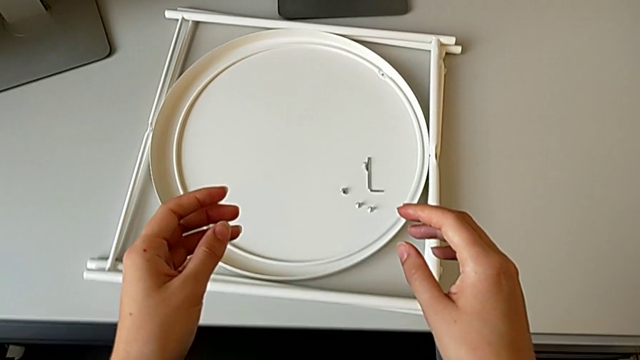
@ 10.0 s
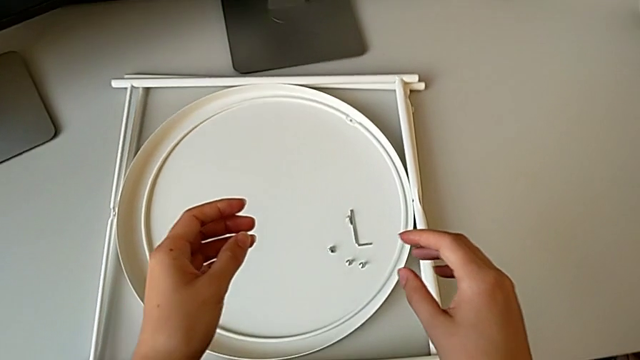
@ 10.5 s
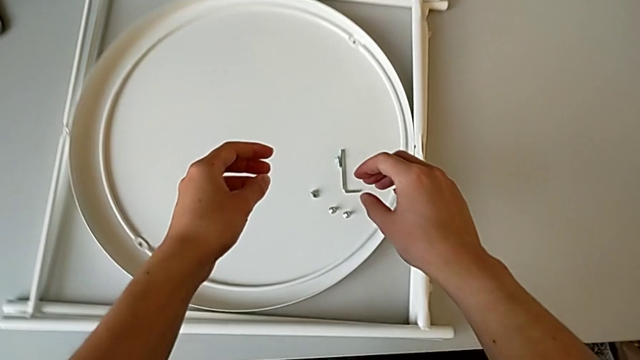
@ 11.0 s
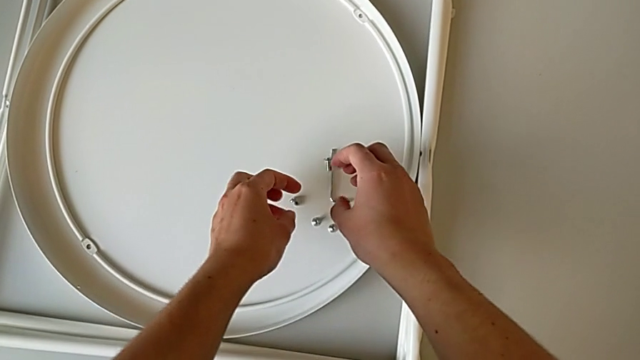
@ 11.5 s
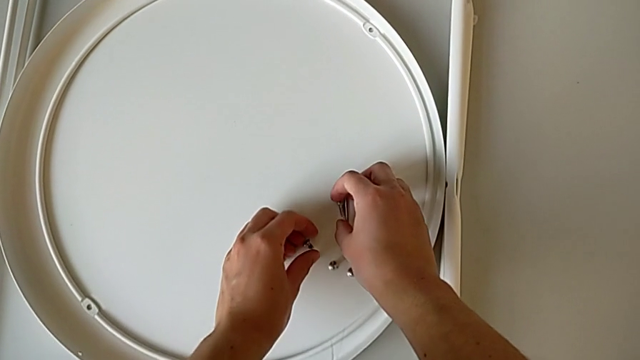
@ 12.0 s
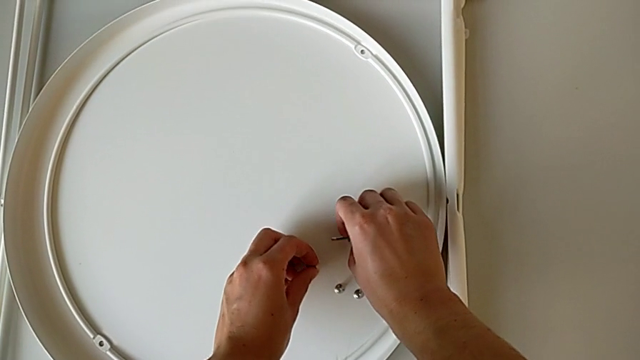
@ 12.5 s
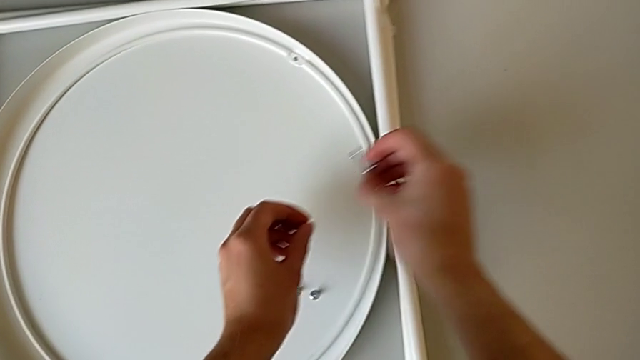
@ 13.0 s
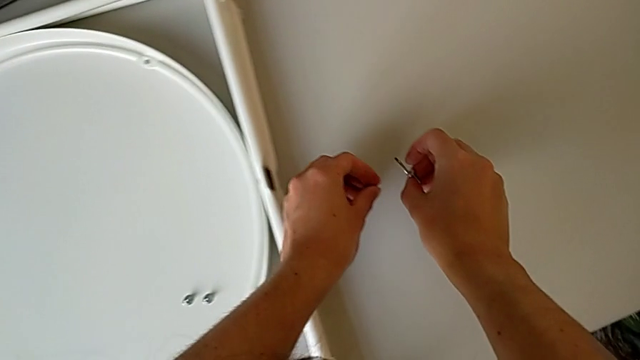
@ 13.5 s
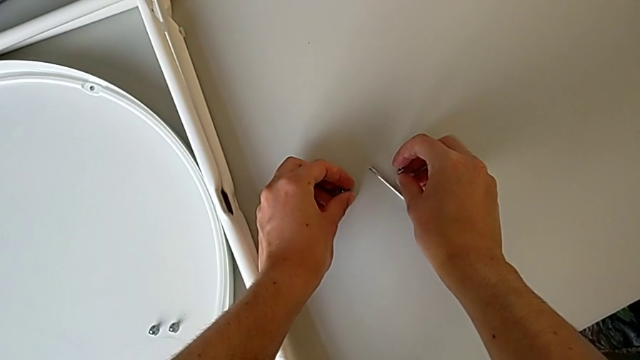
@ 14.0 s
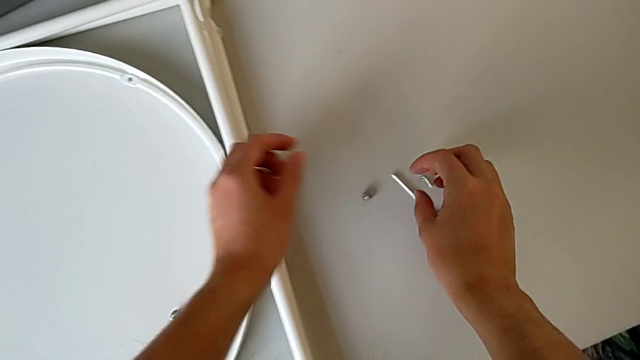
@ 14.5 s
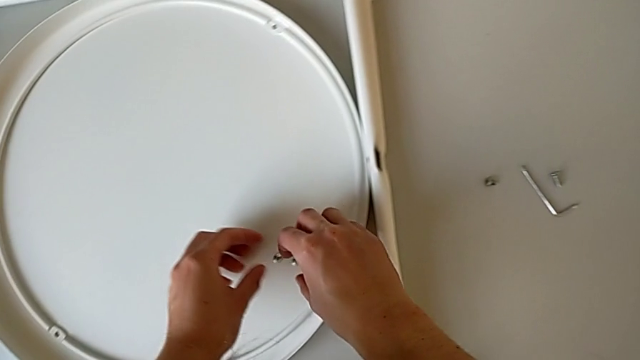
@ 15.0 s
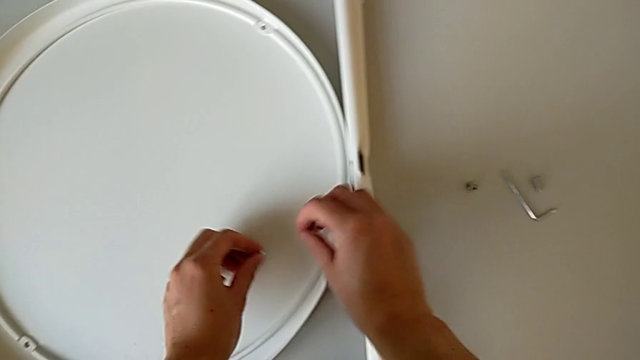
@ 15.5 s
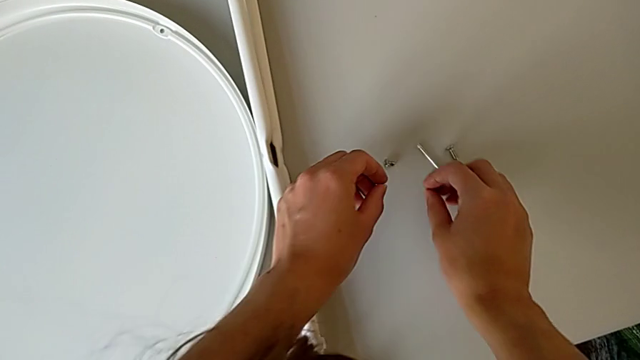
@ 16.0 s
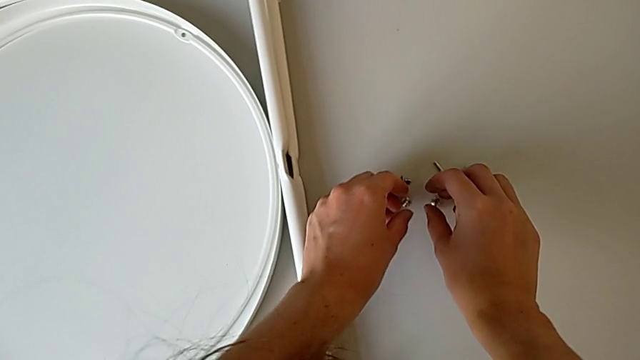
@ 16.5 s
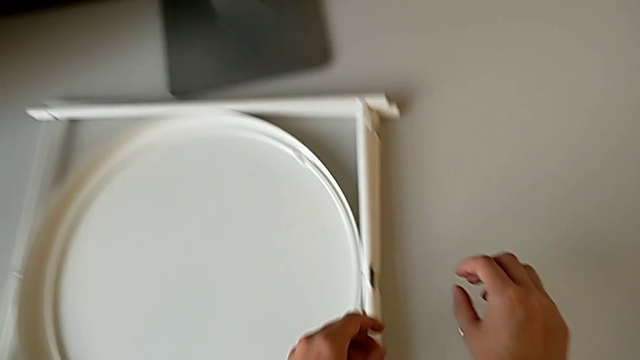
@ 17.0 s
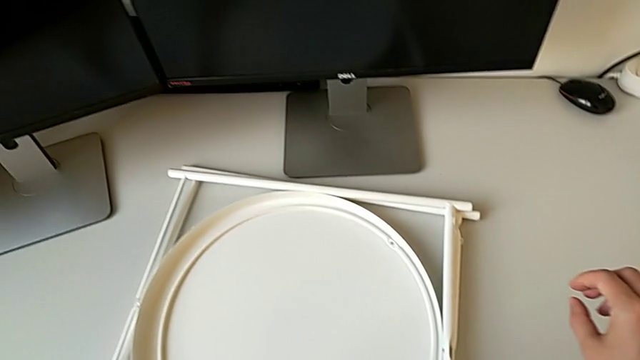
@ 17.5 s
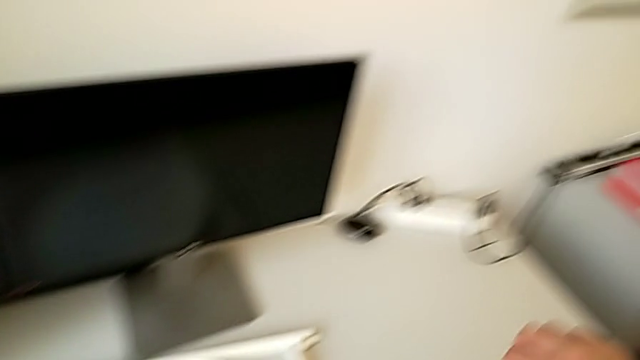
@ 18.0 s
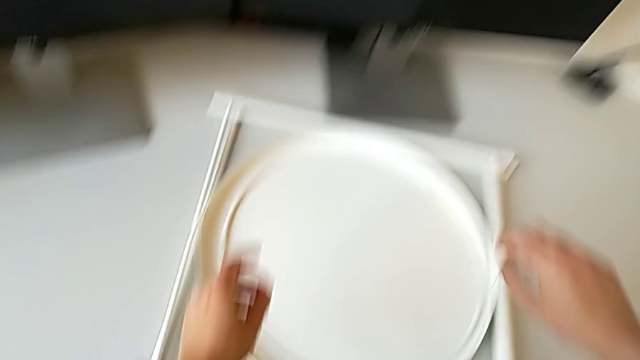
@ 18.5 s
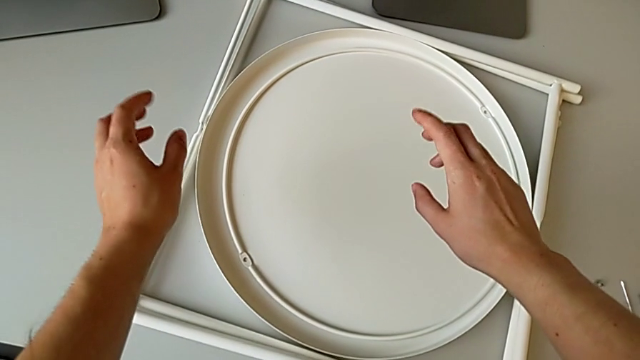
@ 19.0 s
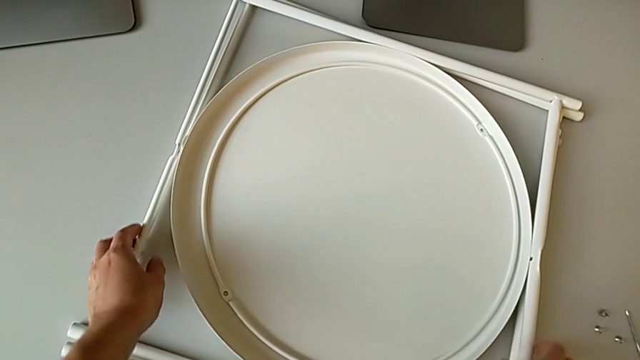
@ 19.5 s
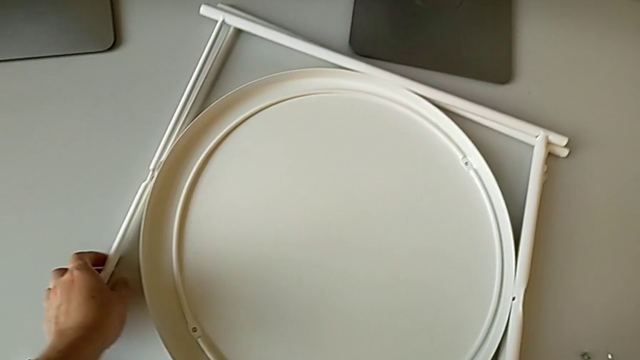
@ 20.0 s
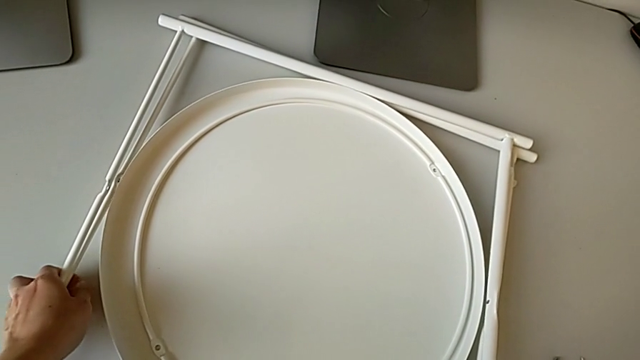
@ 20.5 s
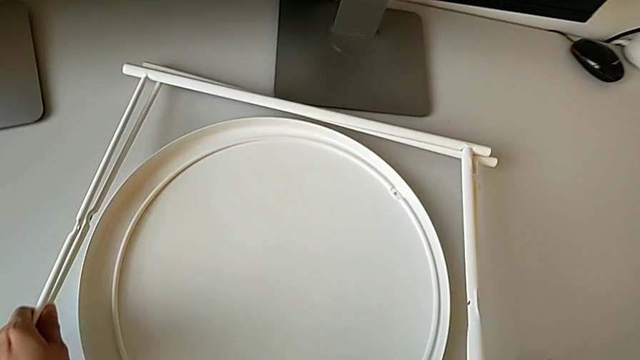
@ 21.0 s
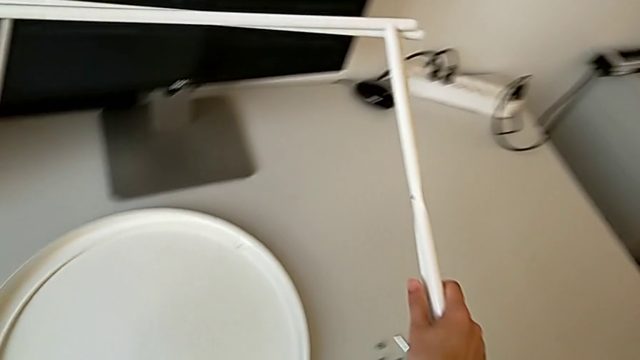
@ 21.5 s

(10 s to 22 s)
The camera wearer is assembling the furniture legs. They approach the tray table, grab the hex socket head, place it and slide it. They approach the leg and grab it.

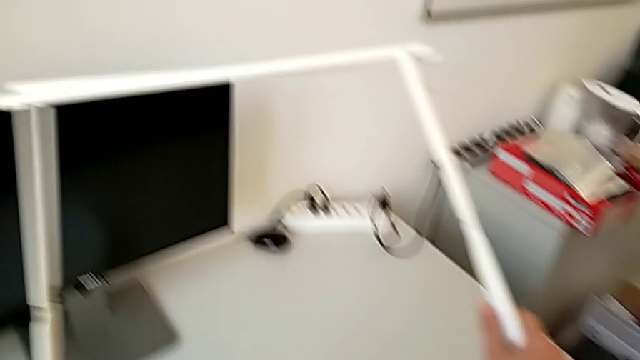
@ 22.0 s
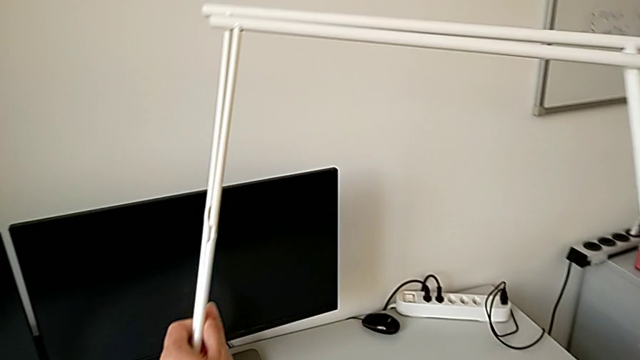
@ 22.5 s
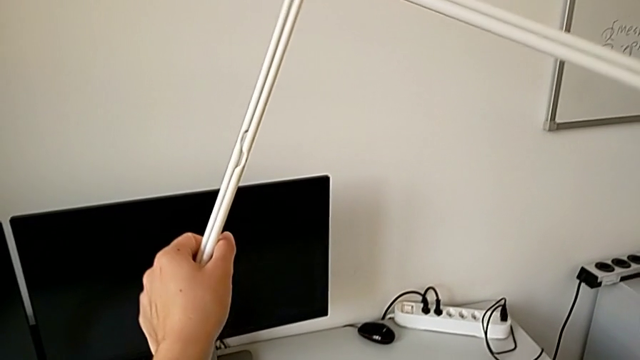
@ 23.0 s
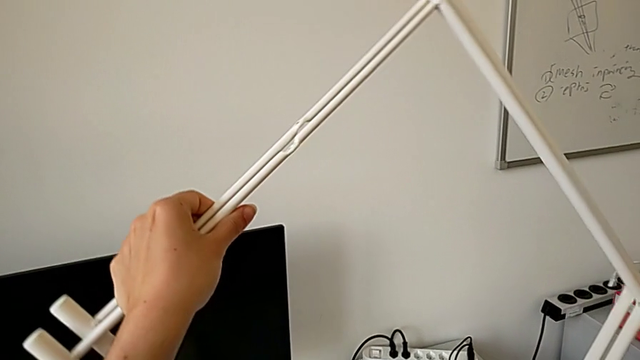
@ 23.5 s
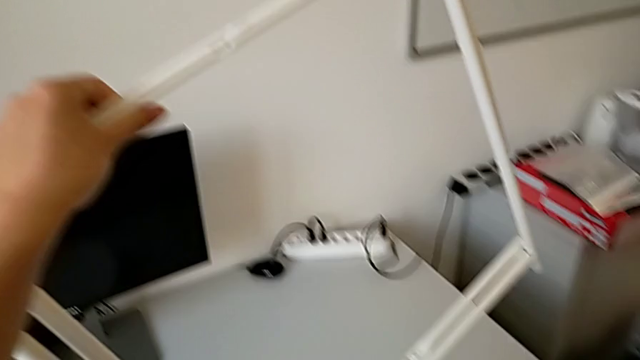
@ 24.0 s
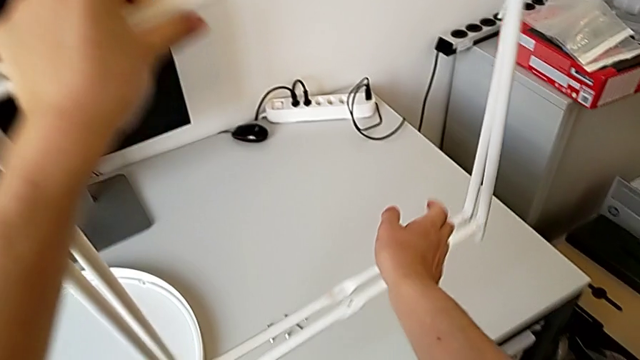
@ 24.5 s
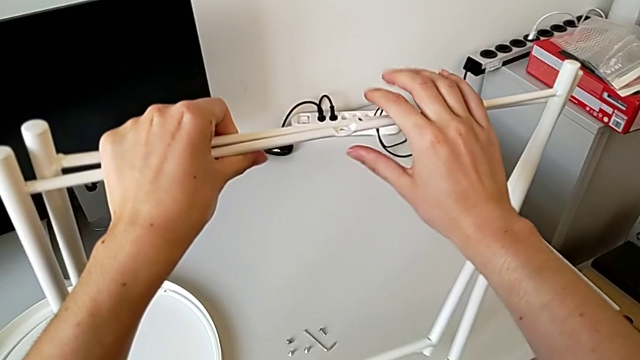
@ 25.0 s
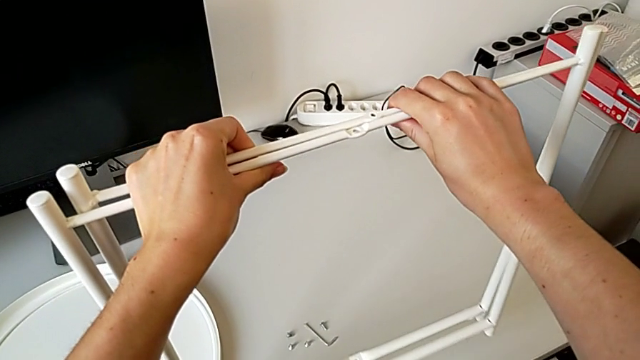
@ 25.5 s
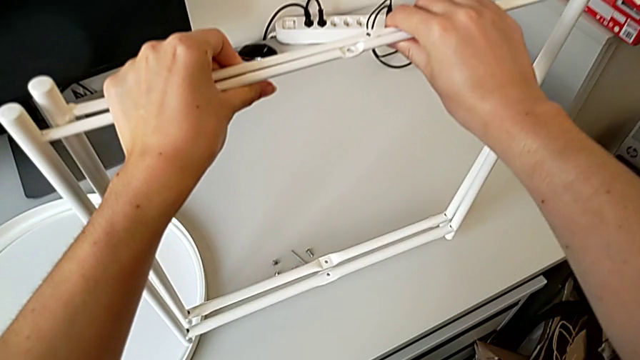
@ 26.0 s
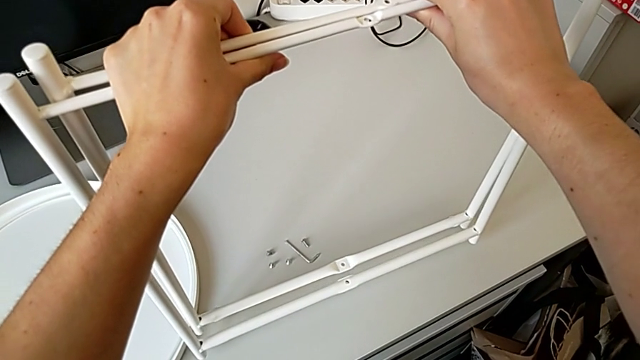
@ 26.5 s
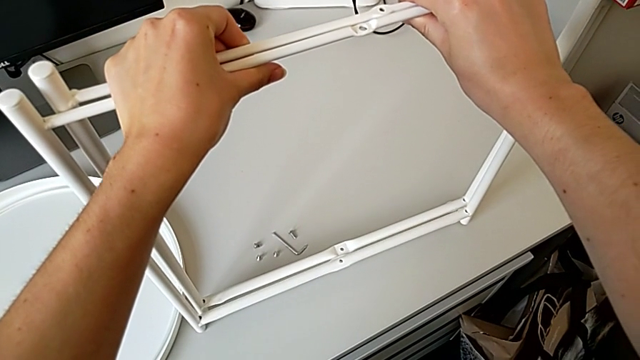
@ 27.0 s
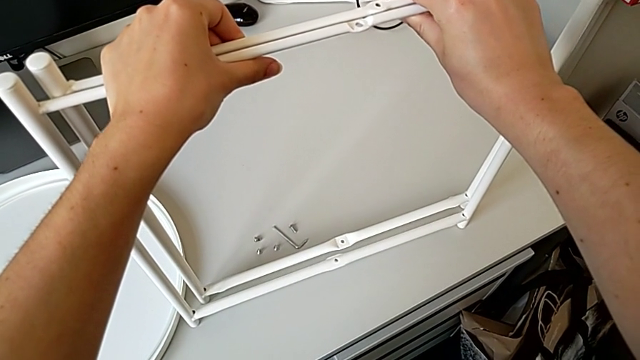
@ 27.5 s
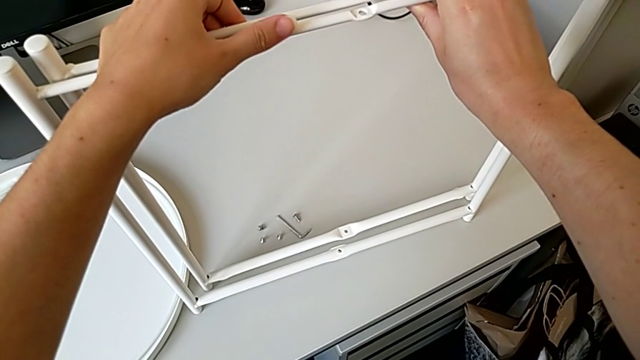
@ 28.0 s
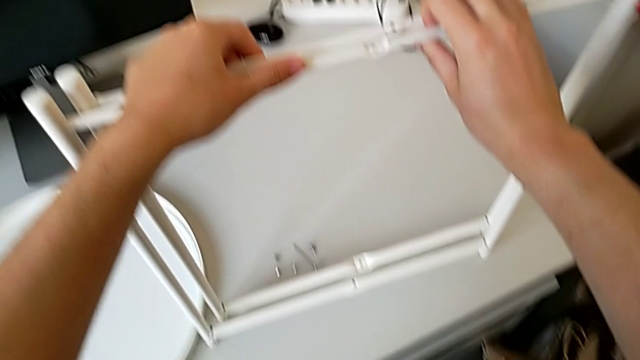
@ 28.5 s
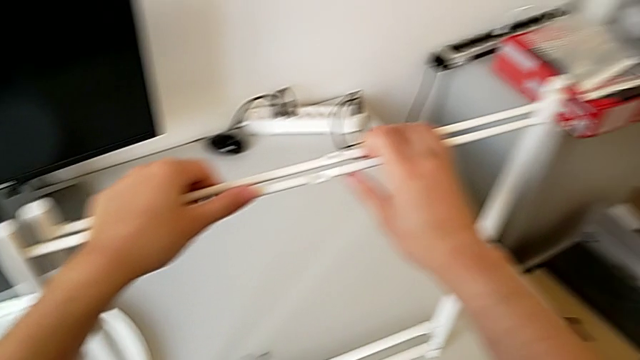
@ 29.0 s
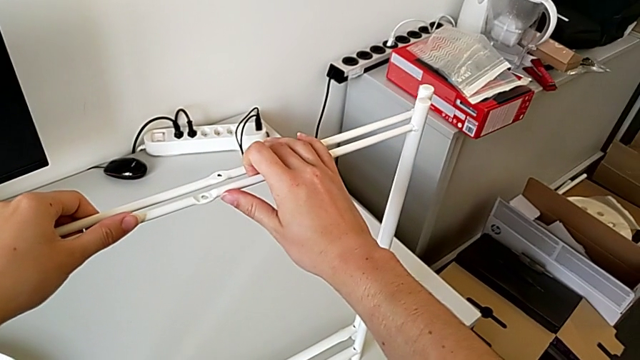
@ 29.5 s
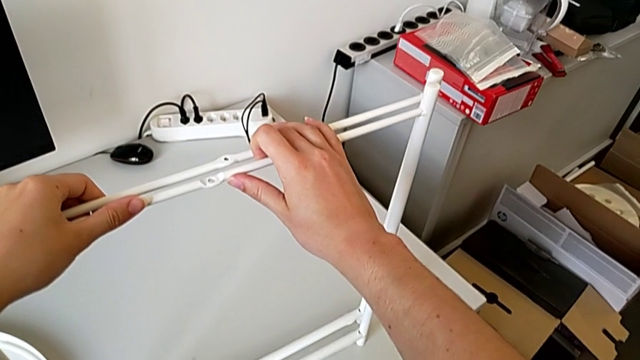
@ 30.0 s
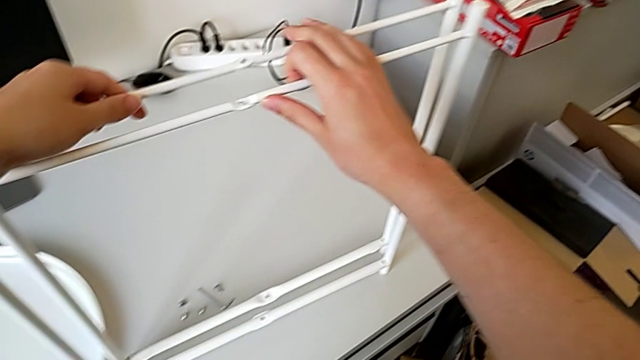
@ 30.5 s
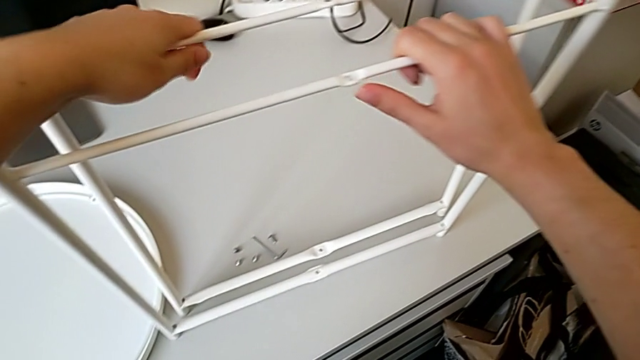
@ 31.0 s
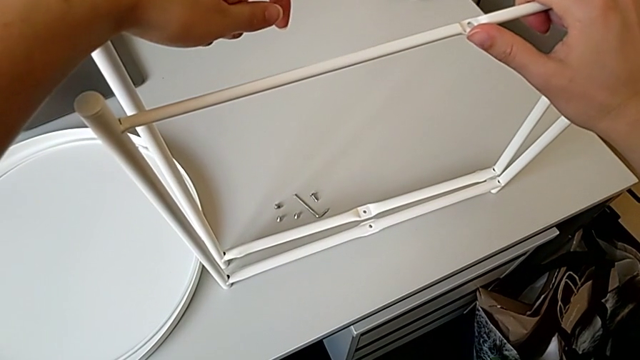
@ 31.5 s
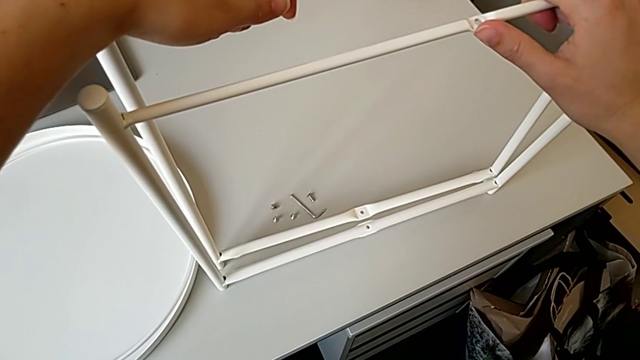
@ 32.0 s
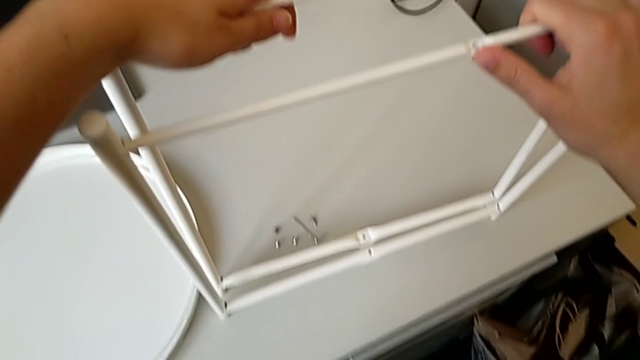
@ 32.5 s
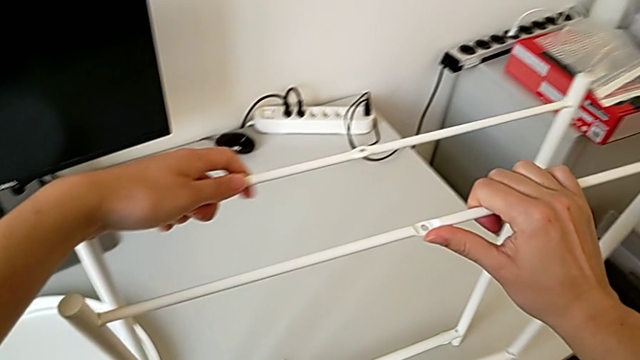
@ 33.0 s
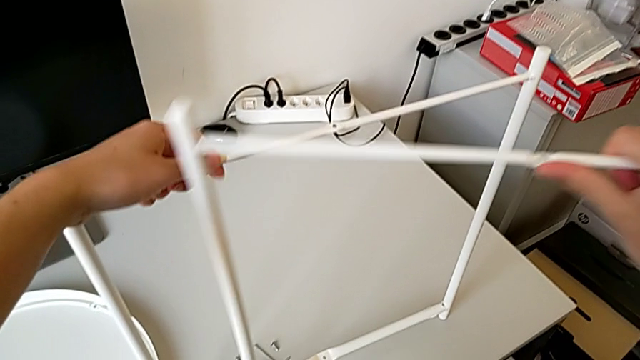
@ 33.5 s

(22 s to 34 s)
The camera wearer is assembling the furniture legs. They rotate the leg, place it and split it.
